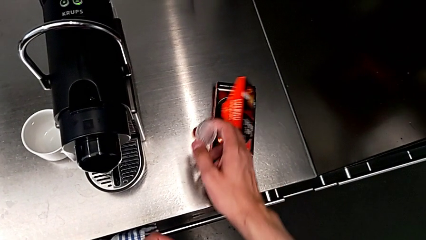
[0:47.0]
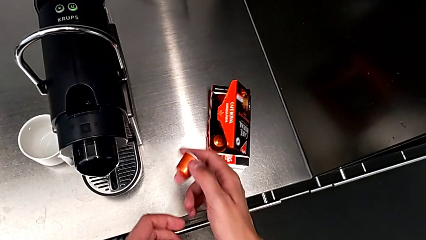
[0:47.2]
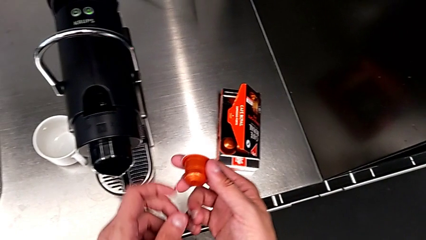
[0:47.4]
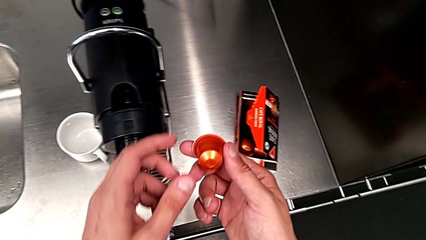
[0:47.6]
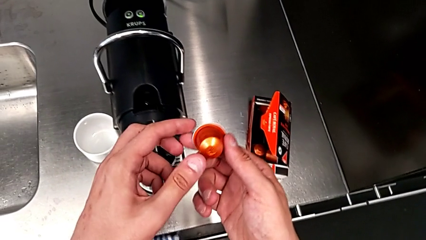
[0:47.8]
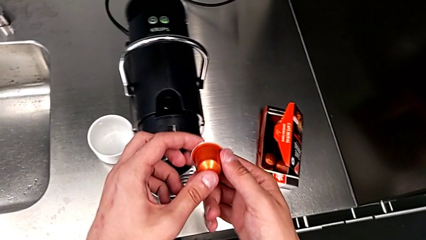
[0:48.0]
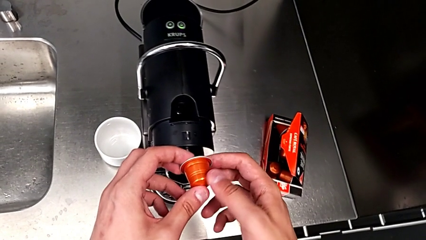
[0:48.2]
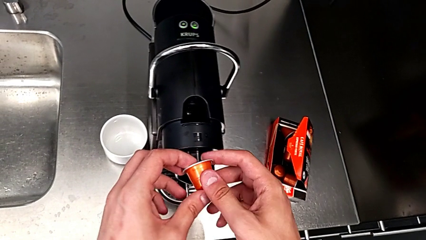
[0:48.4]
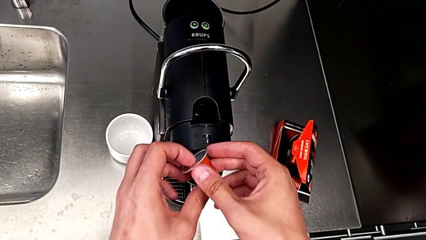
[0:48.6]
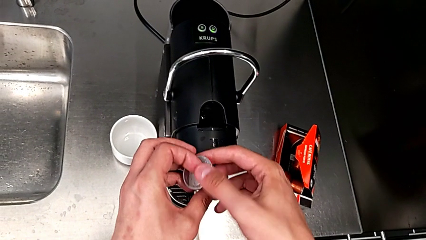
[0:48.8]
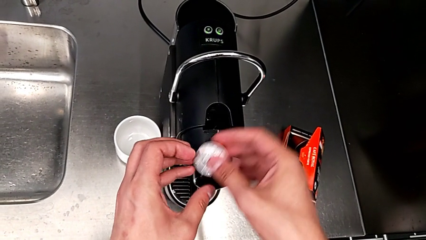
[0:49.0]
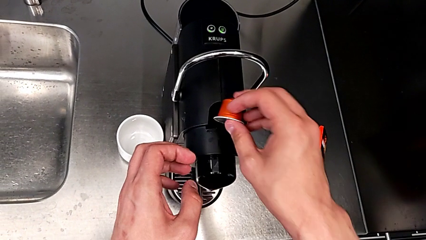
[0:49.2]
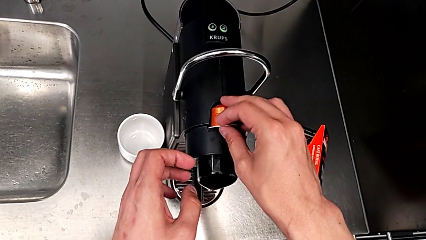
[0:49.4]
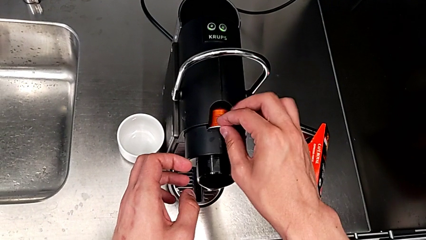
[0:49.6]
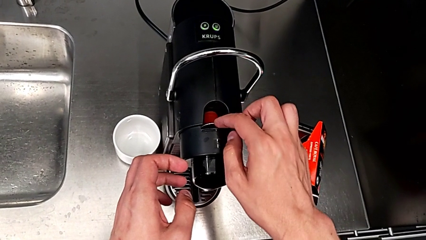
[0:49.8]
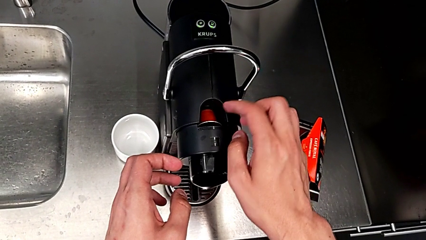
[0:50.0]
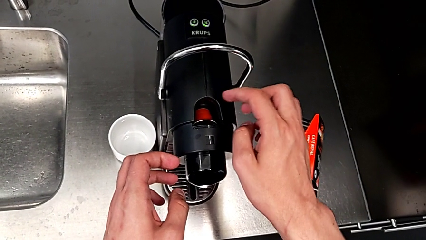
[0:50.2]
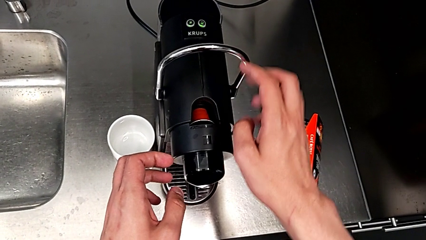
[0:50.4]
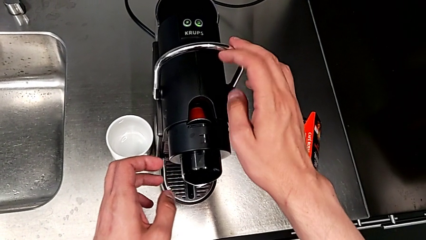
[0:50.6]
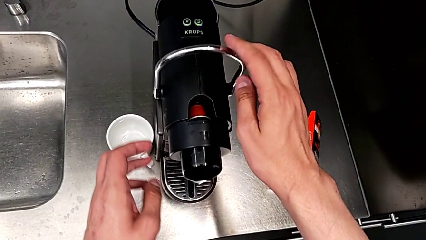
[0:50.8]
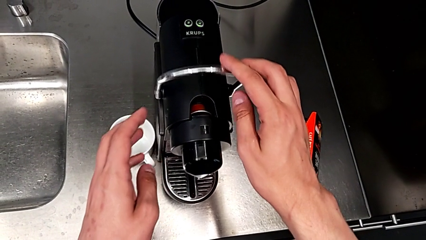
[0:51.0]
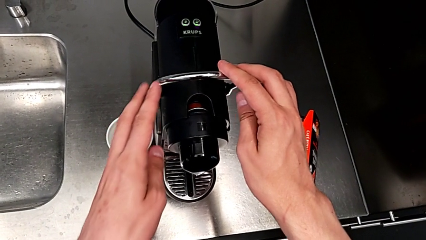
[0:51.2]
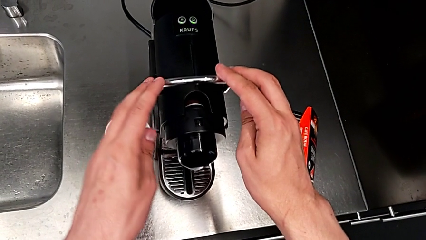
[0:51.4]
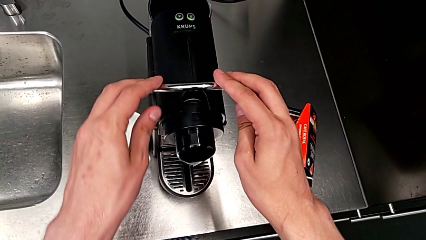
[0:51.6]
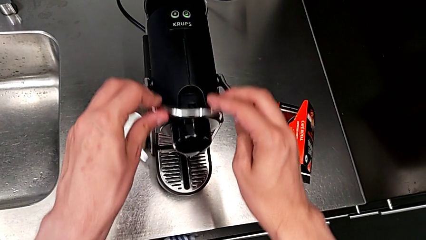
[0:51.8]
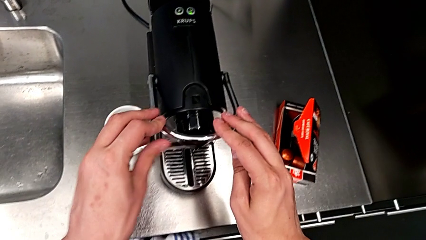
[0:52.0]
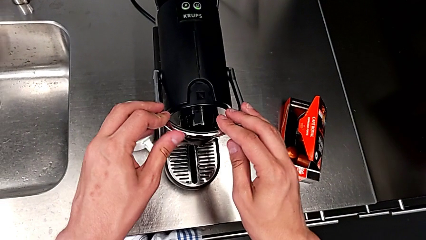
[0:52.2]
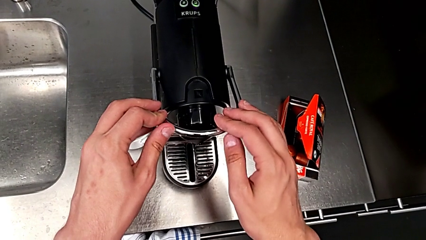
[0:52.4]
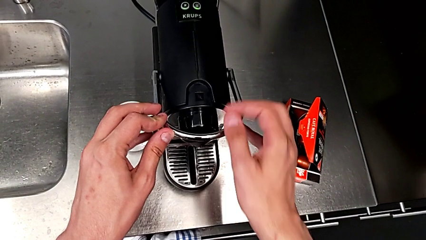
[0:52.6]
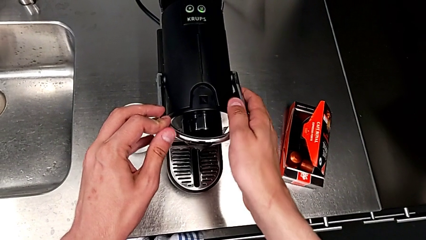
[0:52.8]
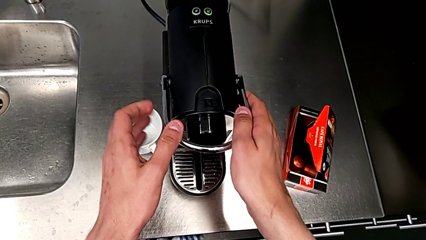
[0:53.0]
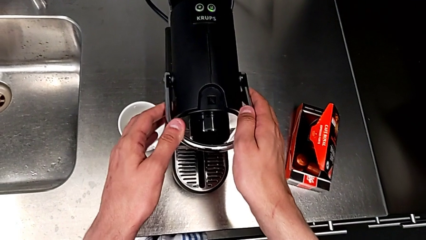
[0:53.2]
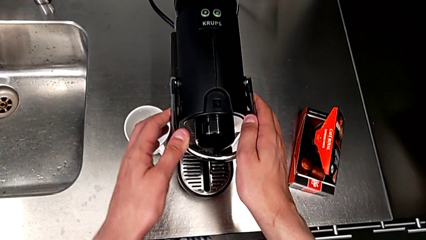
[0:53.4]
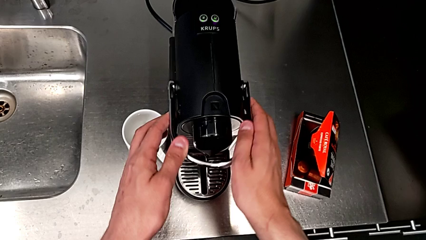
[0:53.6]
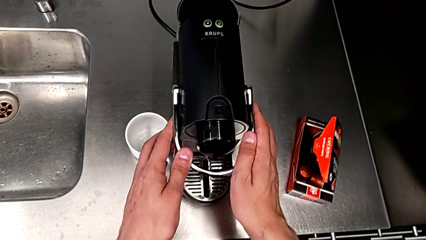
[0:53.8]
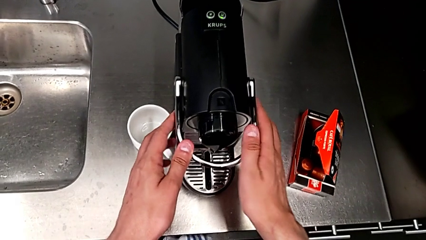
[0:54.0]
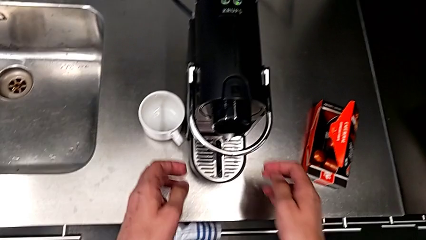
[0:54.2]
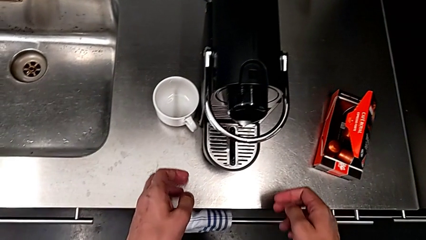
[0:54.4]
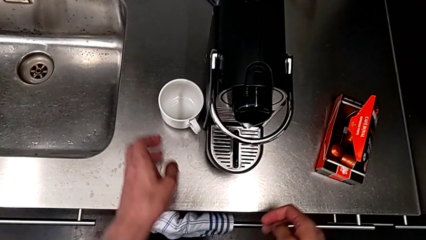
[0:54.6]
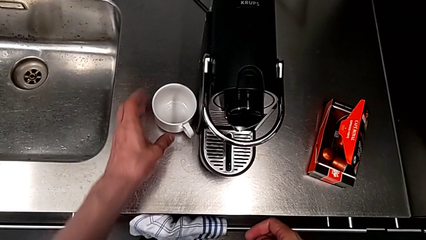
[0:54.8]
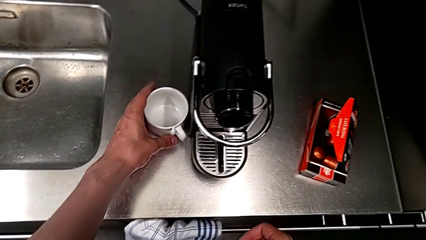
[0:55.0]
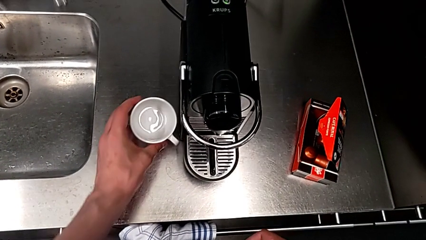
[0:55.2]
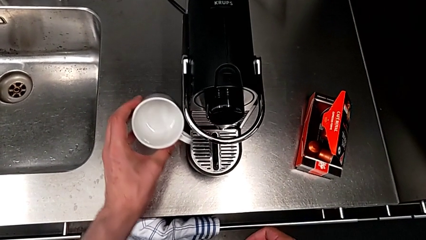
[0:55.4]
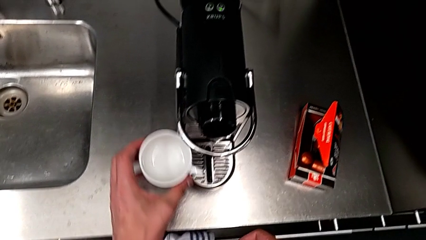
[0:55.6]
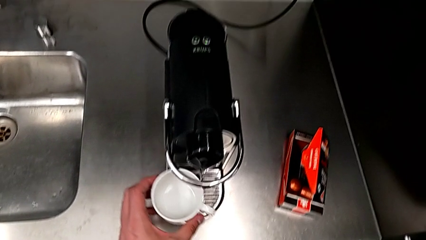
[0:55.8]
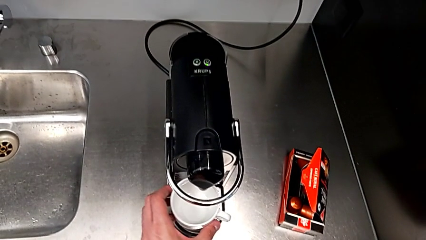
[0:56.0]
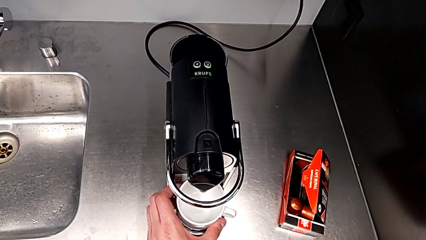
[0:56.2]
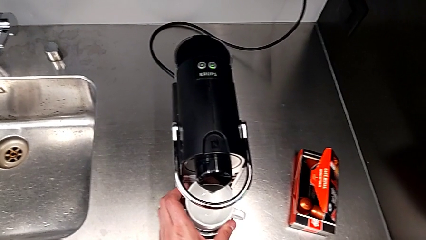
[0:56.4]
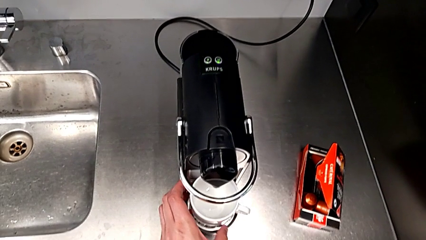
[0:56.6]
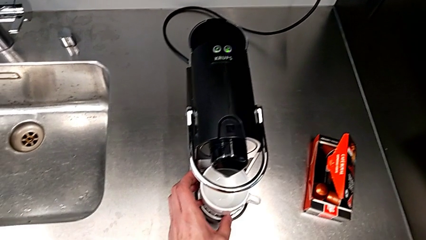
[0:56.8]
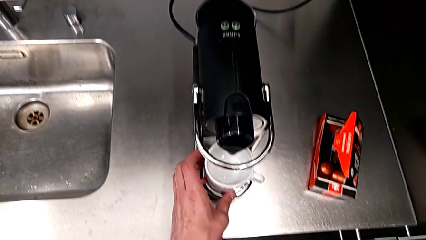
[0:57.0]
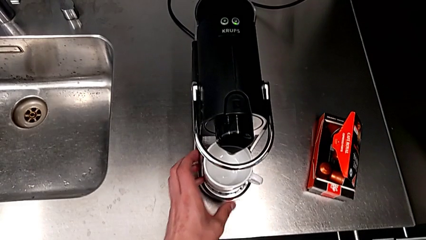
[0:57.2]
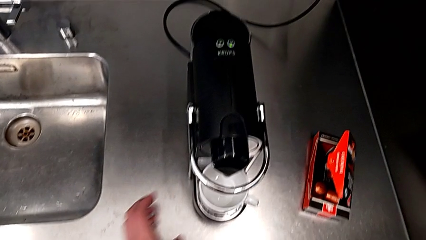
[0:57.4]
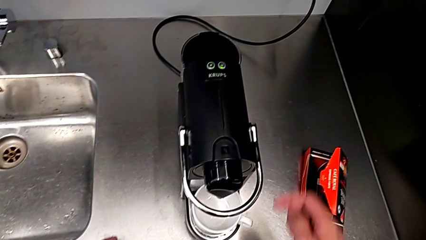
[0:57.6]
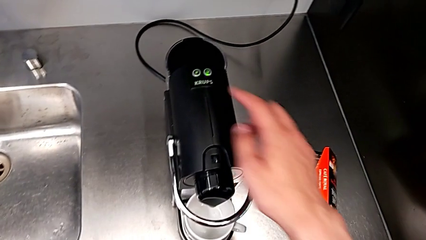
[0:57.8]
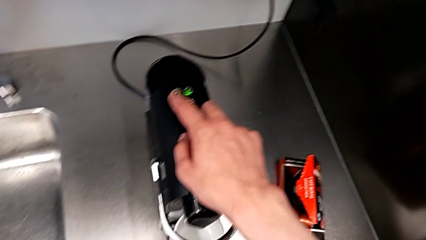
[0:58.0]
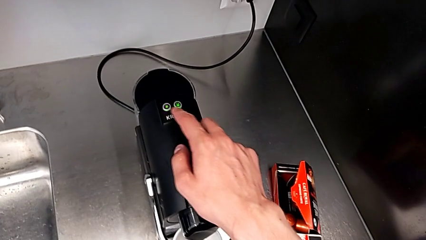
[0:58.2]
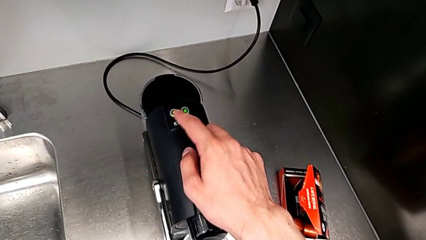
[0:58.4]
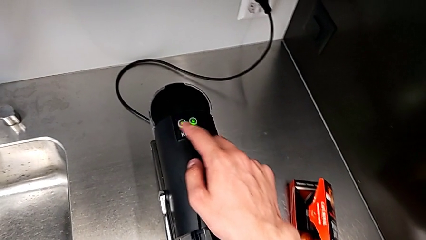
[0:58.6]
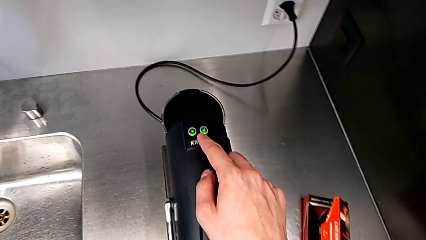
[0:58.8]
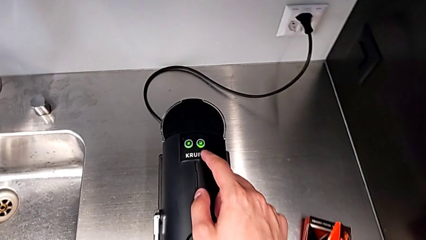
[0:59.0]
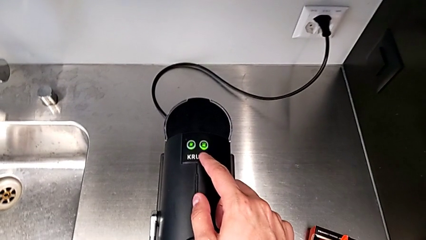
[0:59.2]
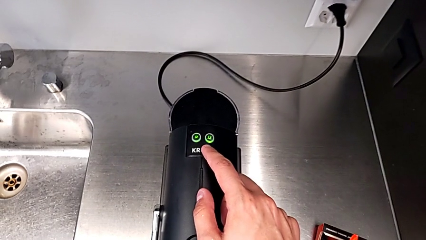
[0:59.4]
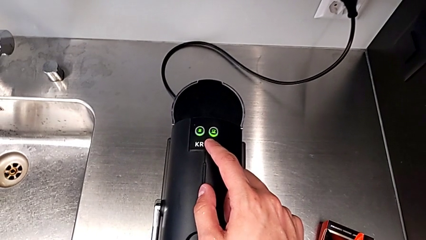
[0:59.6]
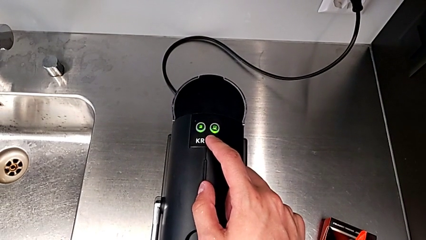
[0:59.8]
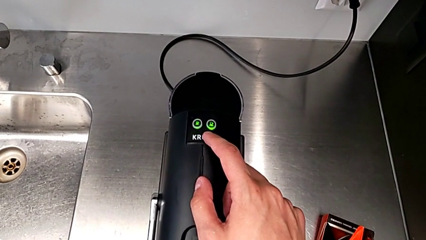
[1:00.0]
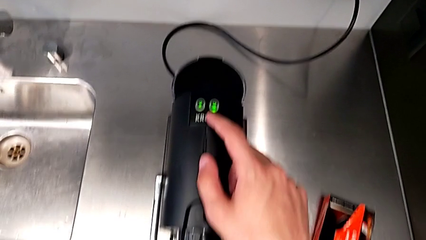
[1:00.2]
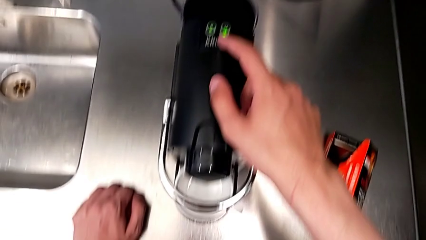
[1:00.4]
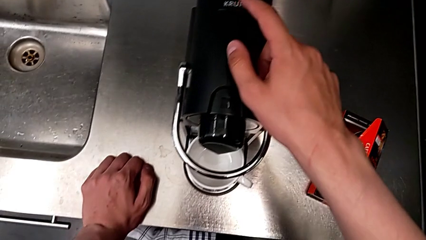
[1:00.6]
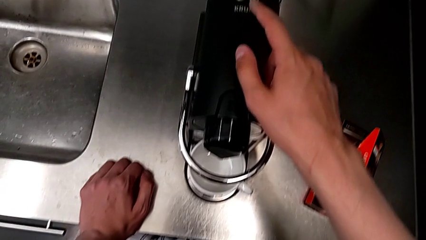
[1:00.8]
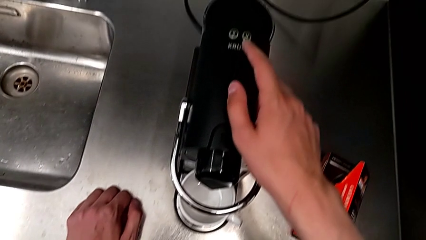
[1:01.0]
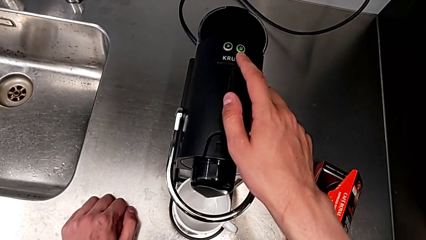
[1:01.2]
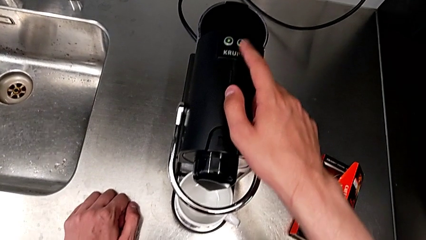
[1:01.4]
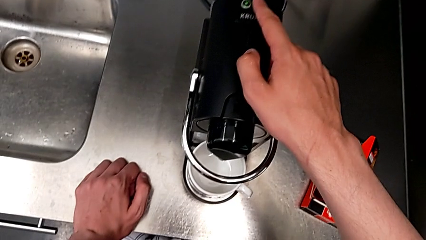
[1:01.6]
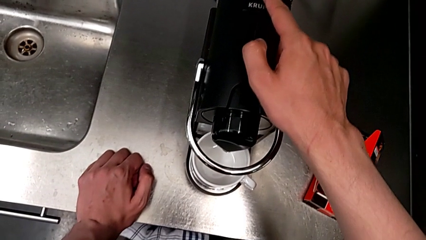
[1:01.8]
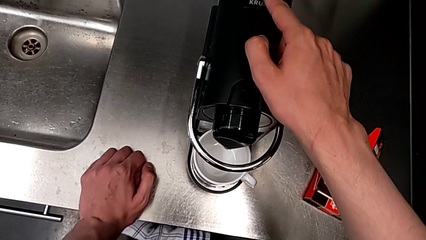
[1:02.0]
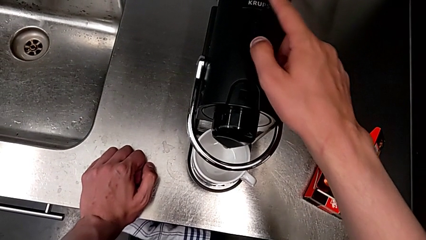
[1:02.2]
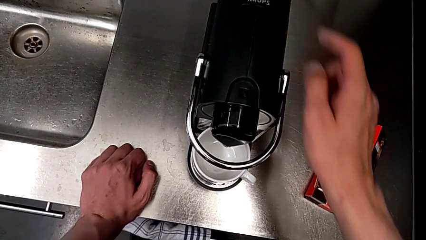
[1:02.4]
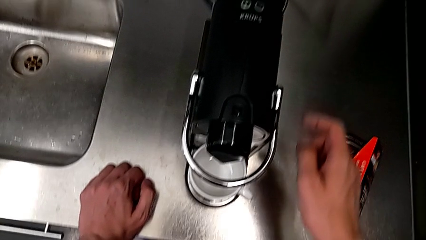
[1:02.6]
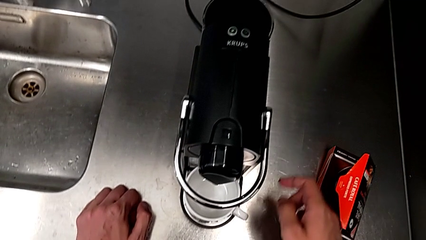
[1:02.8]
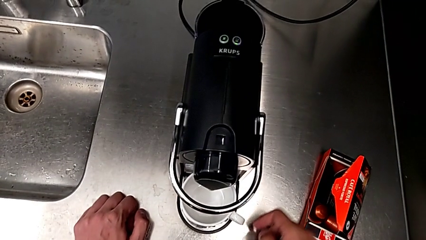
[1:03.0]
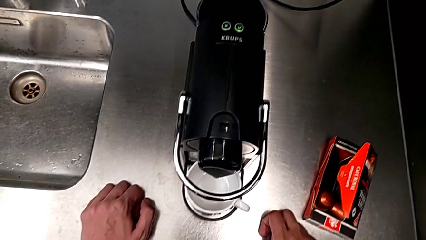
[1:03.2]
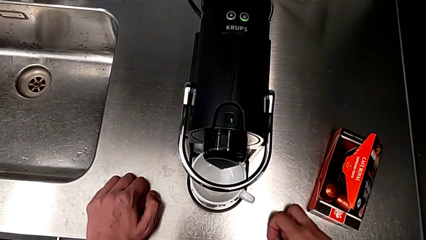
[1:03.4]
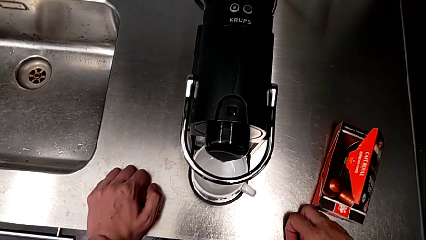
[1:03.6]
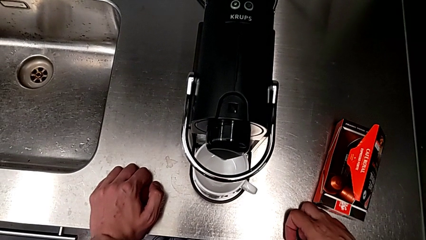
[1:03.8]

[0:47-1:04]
The camera wearer is making a cup of coffee. They grab the coffee capsule, place it and push the lever, all with the right hand. They grab the cup with the left hand, place it with the left hand, approach the button with the right hand and press it with the right hand.
